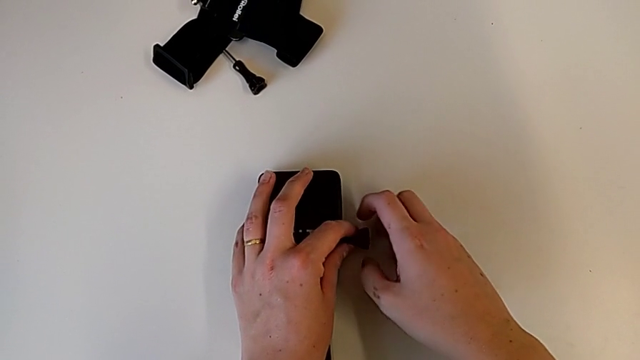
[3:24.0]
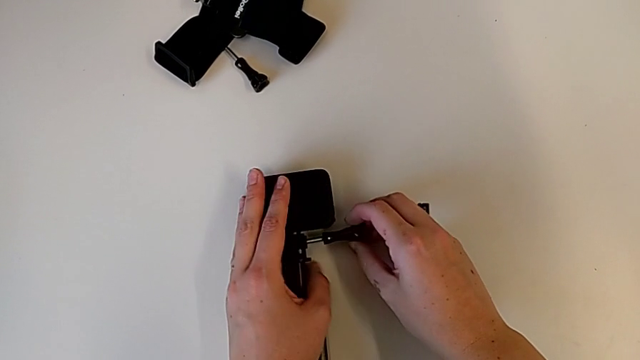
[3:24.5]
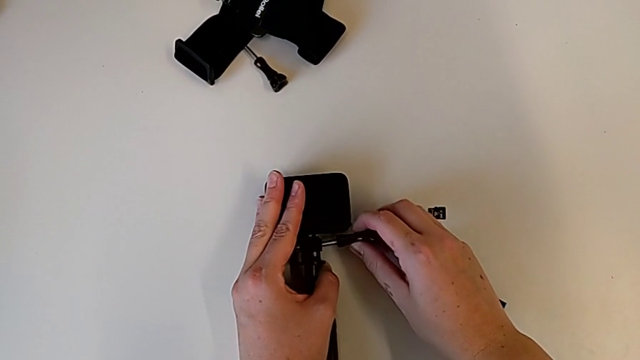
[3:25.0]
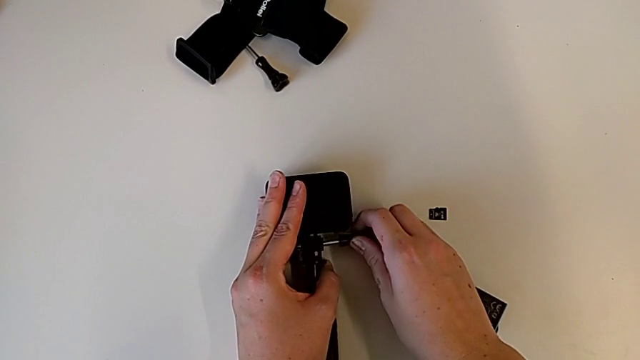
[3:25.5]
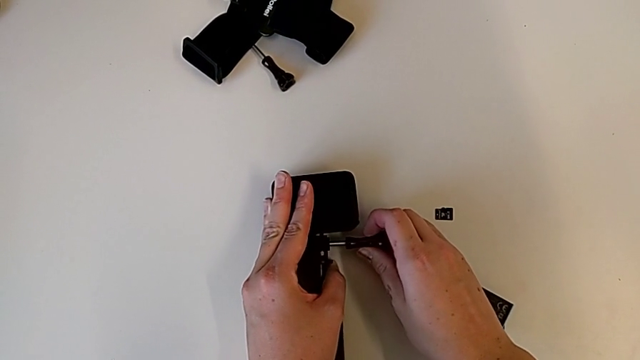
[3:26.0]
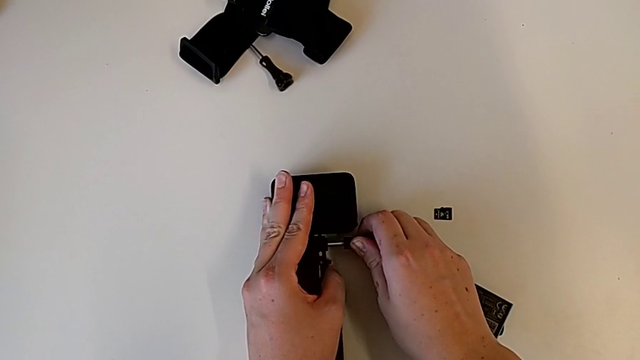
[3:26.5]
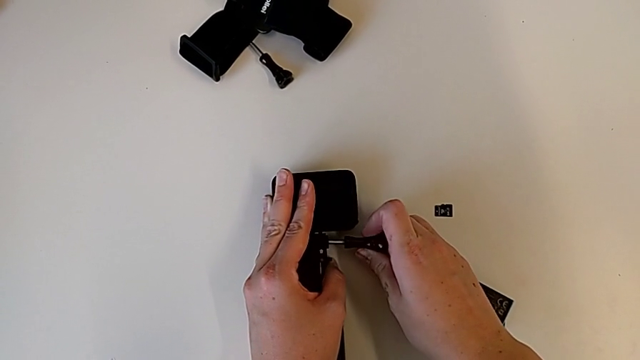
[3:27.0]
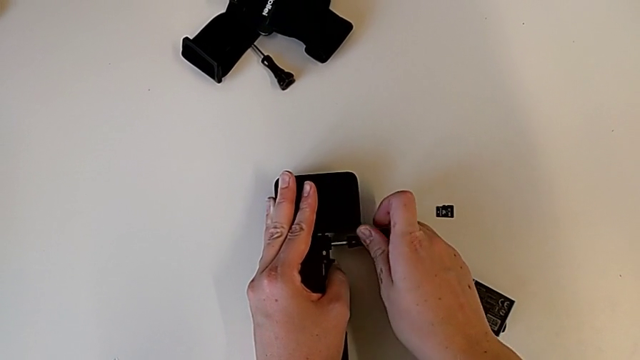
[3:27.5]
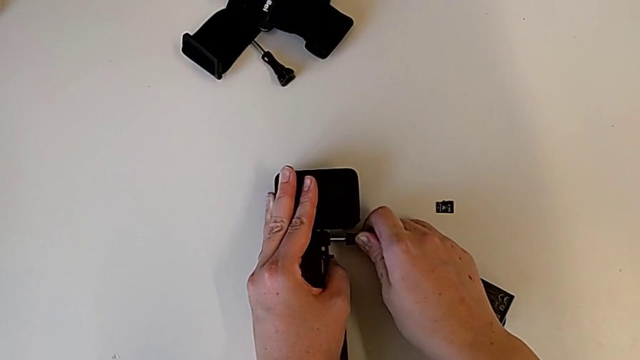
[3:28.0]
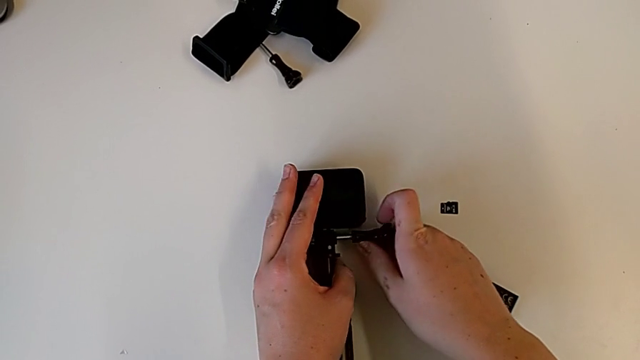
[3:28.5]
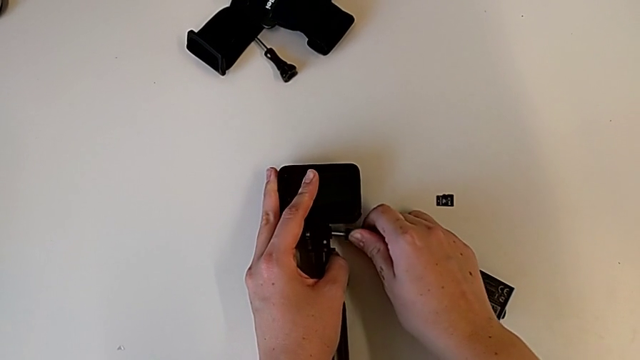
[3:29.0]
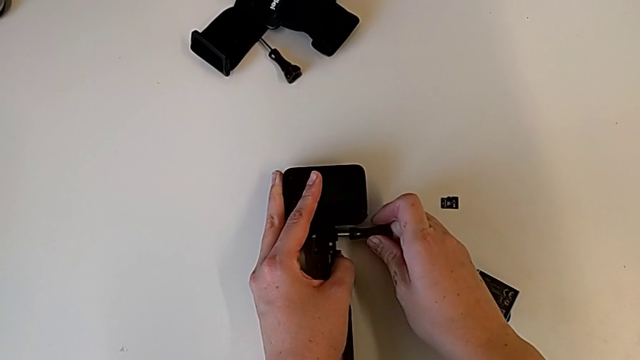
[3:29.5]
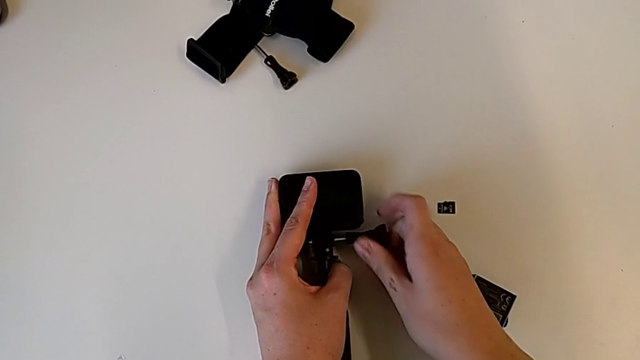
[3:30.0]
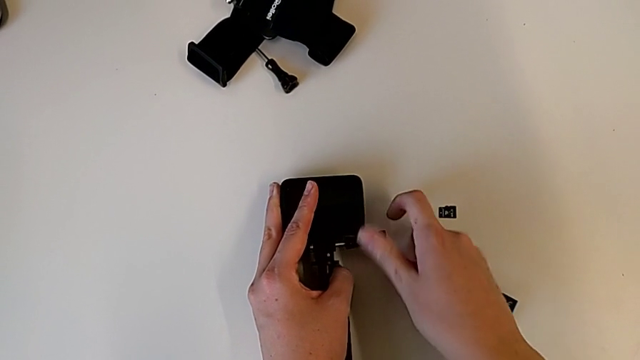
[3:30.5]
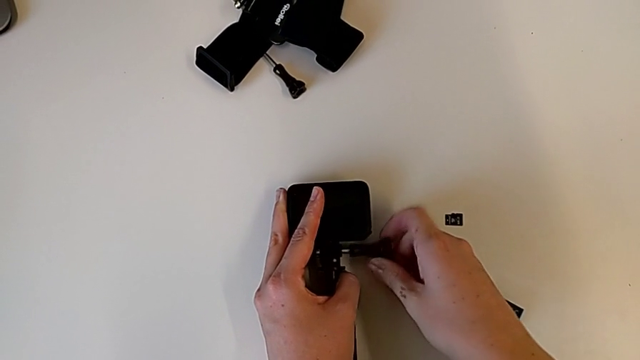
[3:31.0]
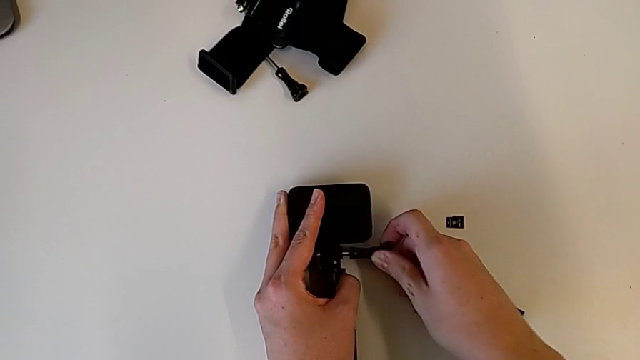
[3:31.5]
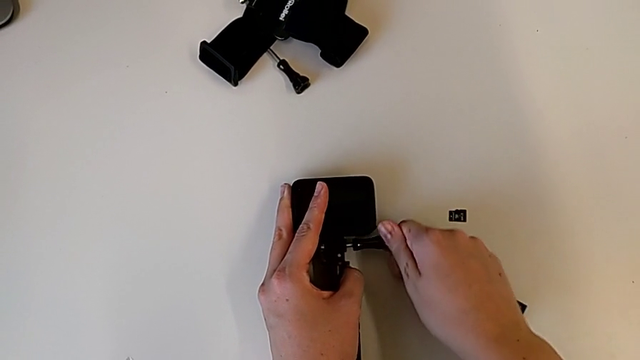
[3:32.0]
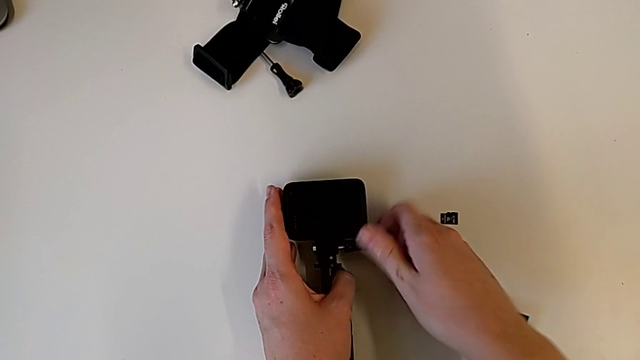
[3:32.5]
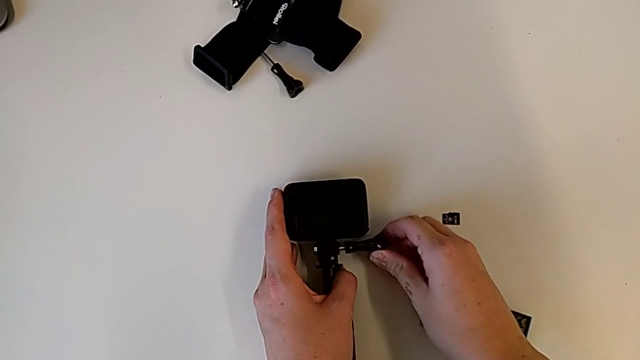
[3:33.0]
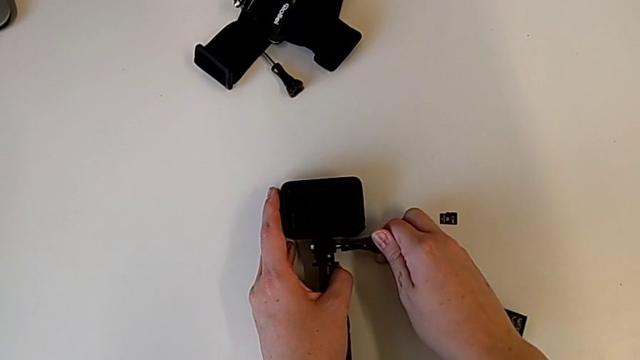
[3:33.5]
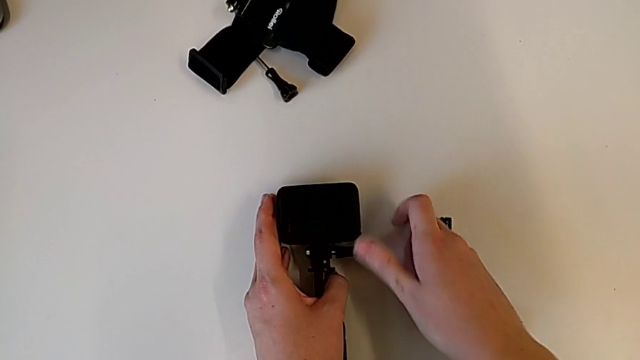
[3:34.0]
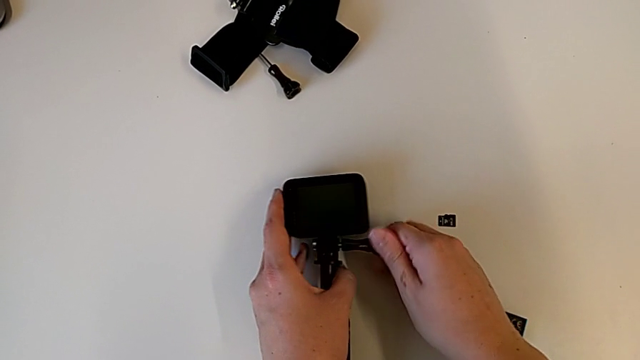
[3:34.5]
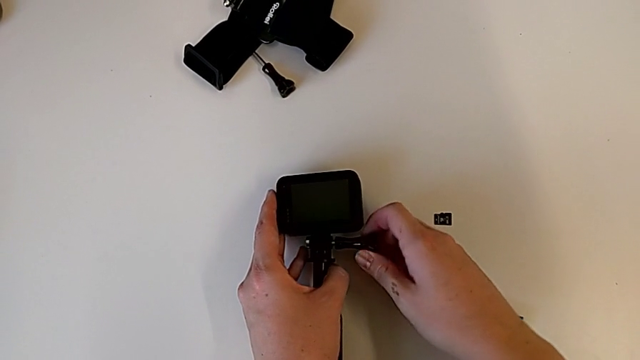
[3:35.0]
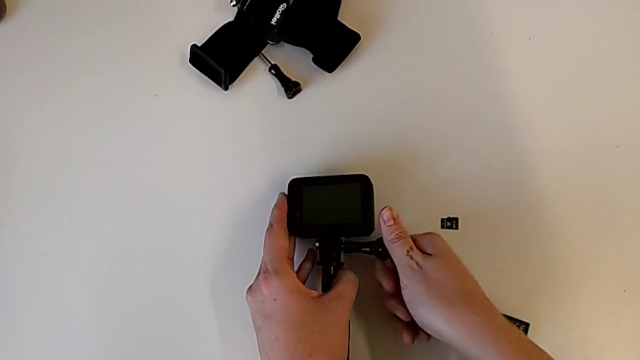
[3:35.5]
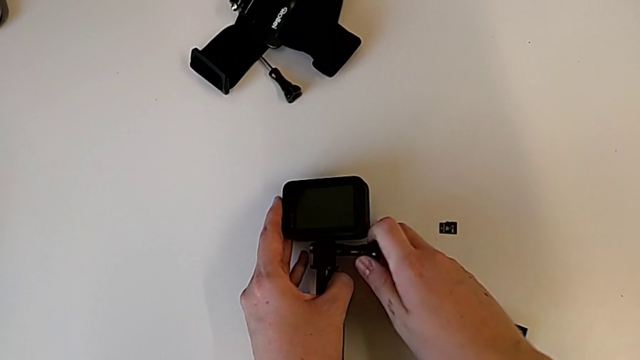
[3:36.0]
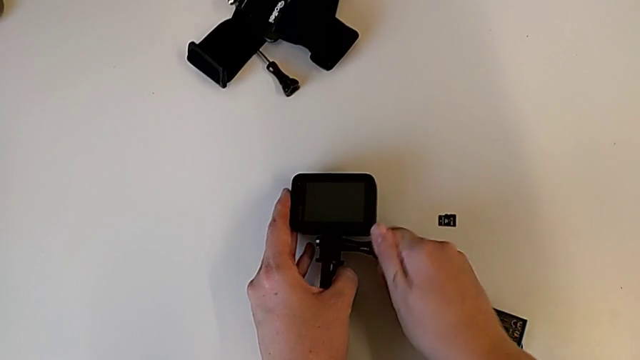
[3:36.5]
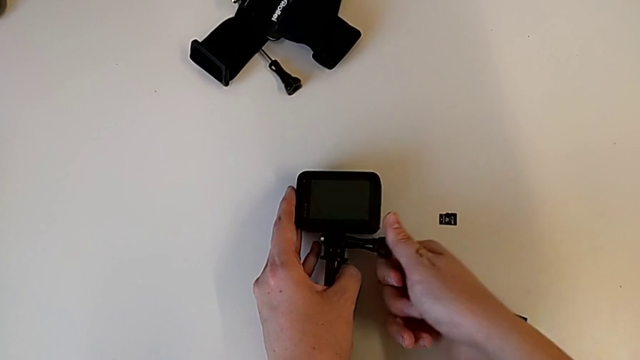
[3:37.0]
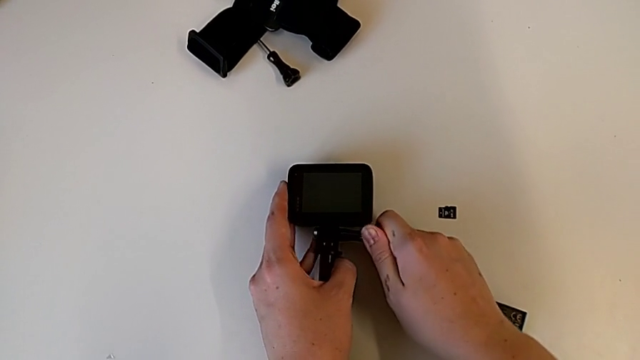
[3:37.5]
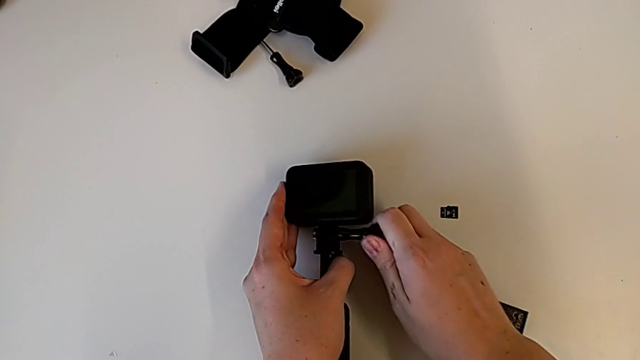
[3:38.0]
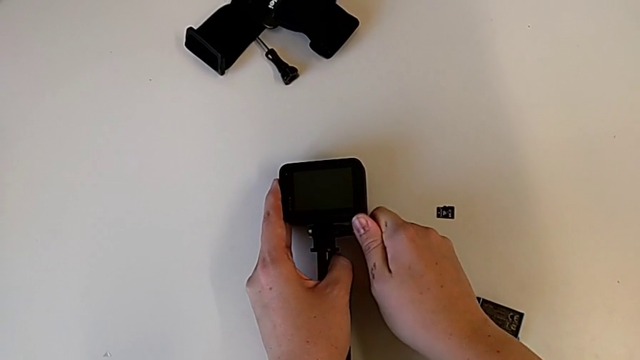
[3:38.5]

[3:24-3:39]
The camera wearer is assembling the handheld grip for the GoPro. They align the GoPro and screw the GoPro.

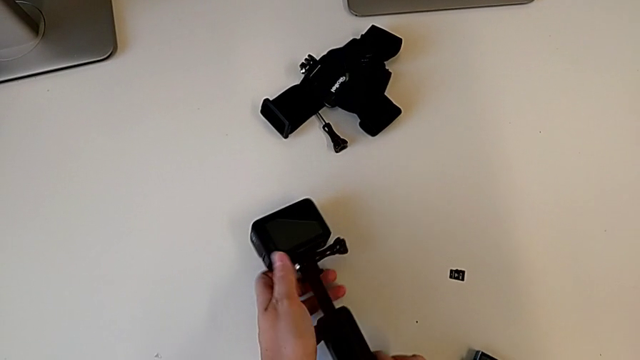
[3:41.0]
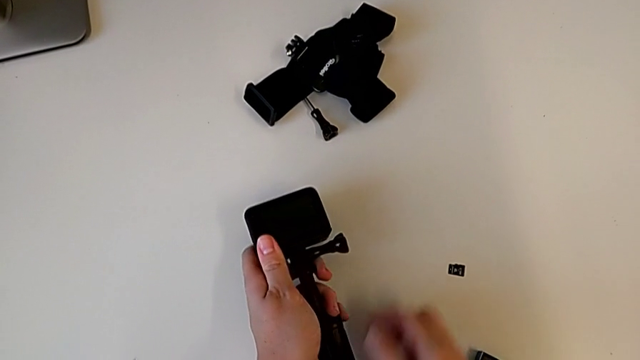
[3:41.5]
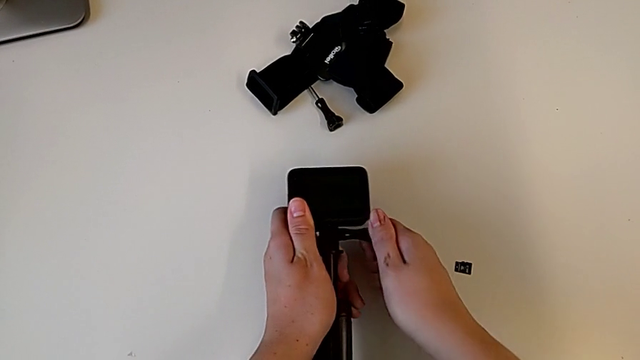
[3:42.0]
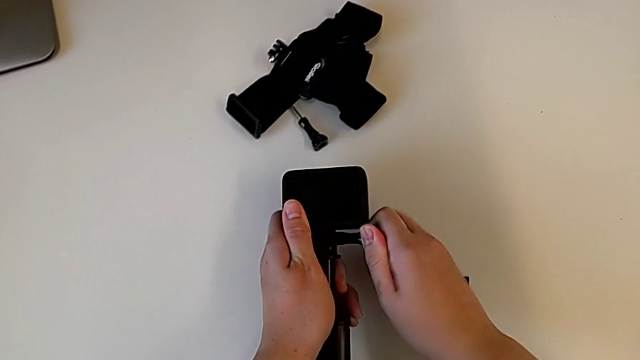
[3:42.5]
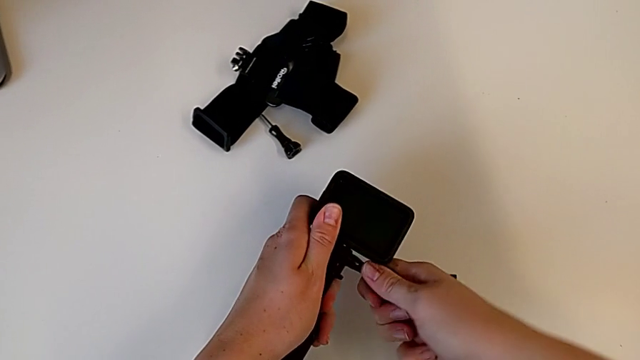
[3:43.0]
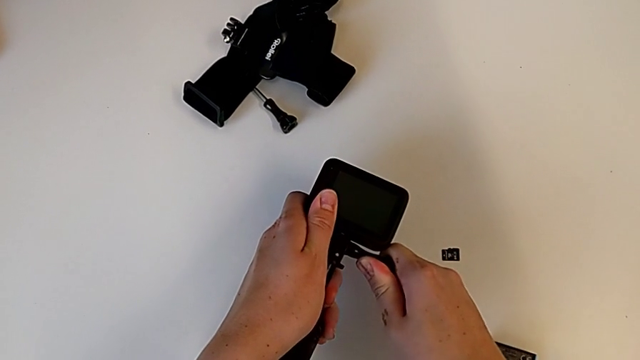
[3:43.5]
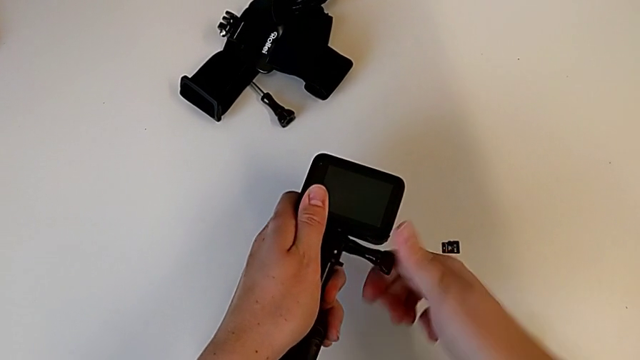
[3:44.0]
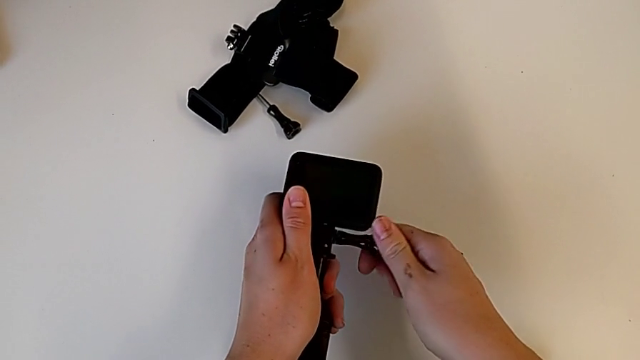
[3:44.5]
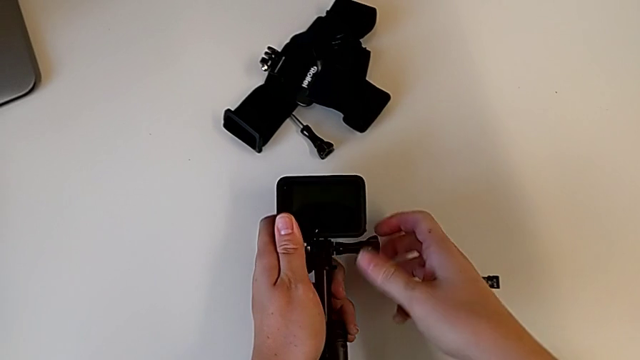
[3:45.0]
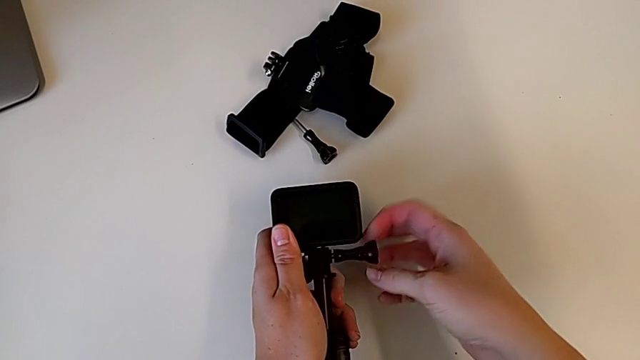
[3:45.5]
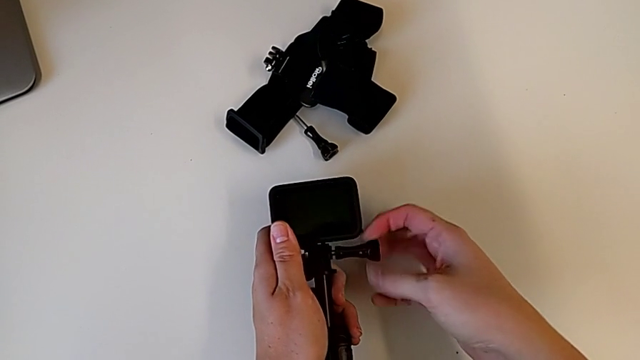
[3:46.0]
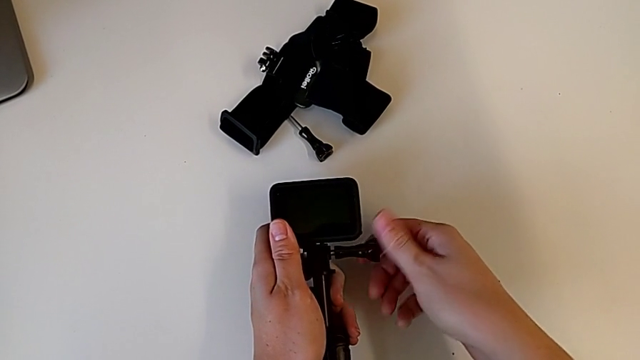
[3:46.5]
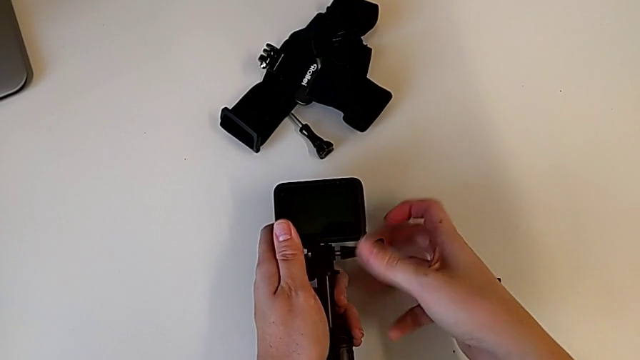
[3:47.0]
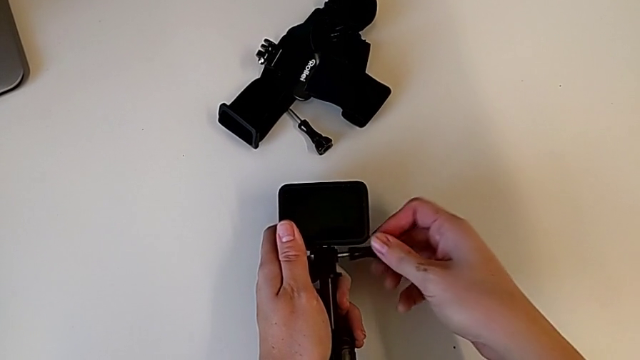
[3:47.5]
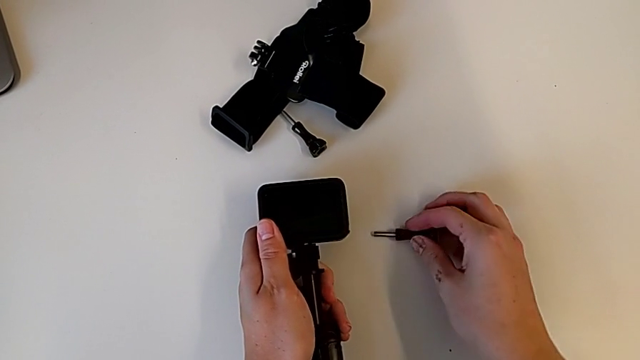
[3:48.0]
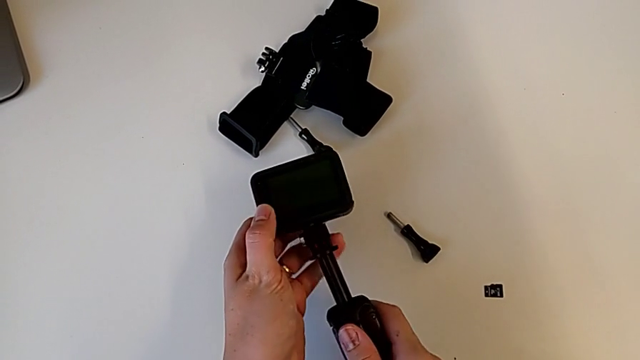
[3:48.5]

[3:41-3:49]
The camera wearer is removing the handheld grip from the GoPro. They grab the screw, unscrew the GoPro, withdraw the screw and place it.
